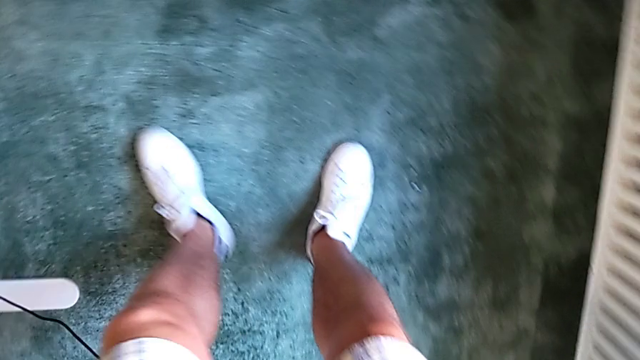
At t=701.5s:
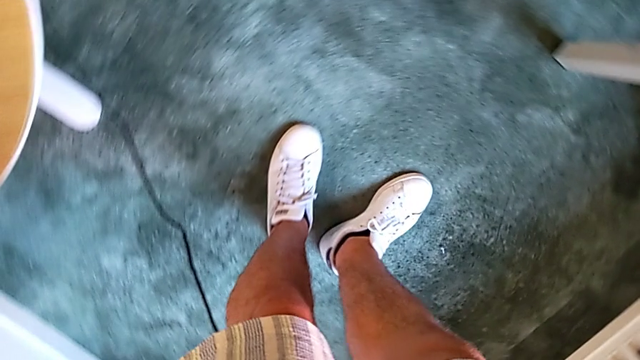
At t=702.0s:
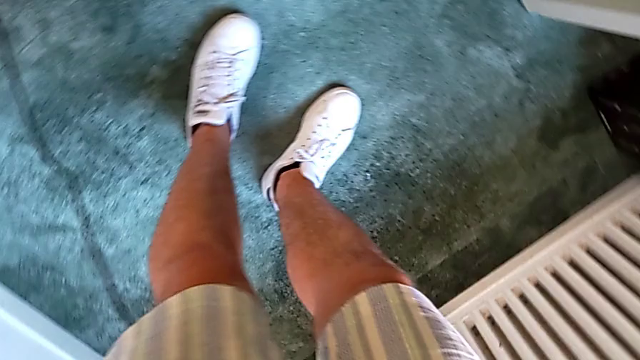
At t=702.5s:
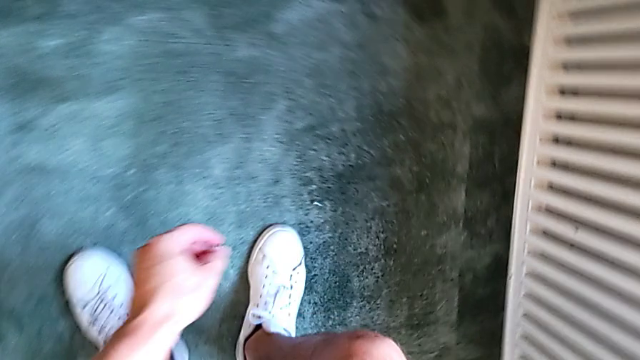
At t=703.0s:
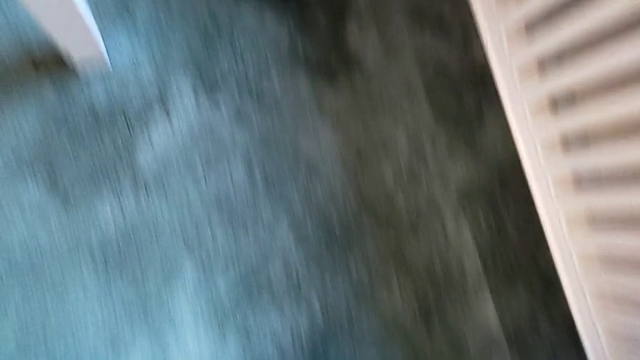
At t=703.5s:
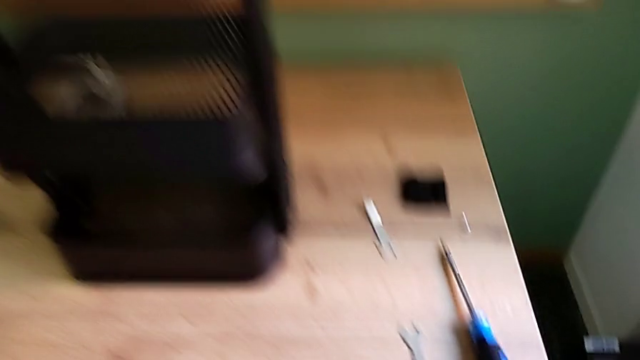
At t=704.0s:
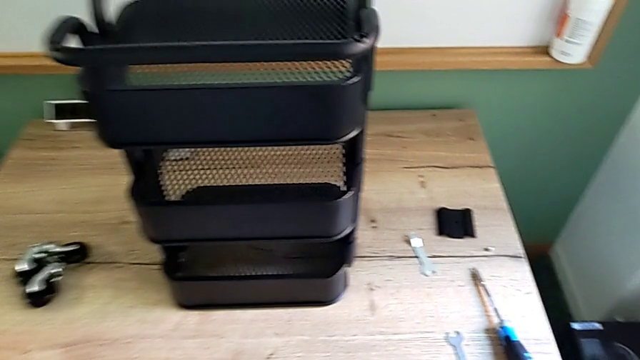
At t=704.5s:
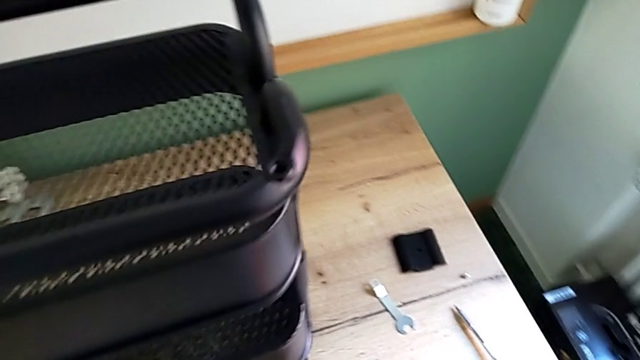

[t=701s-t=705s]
The camera wearer is screwing the bracket into the middle. They keep grabbing the wheel.

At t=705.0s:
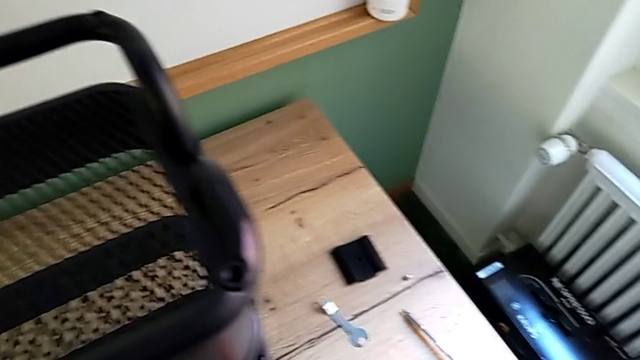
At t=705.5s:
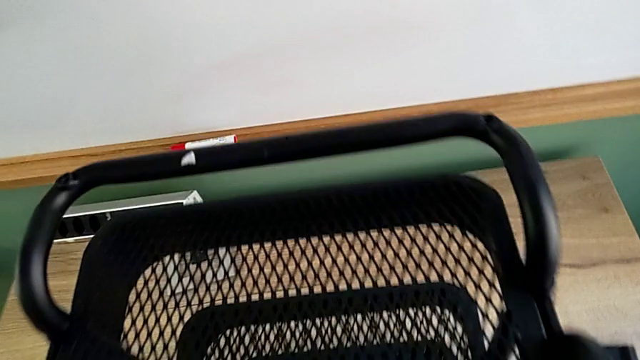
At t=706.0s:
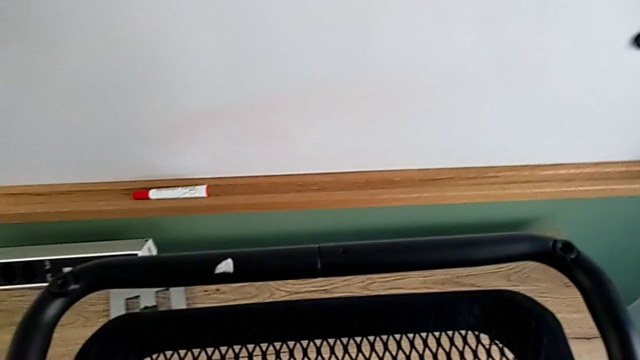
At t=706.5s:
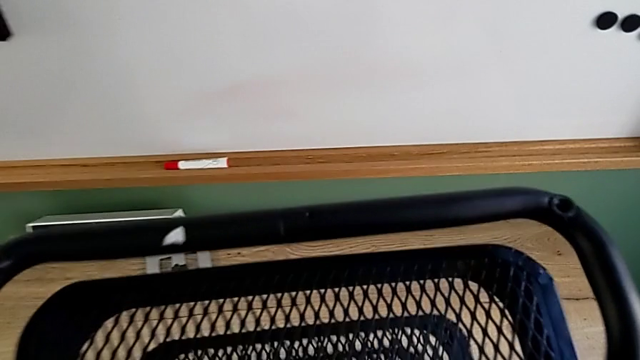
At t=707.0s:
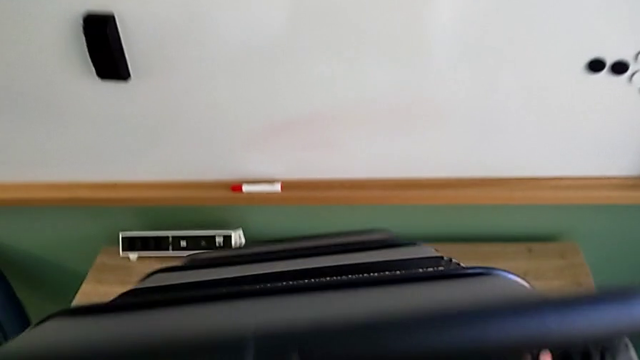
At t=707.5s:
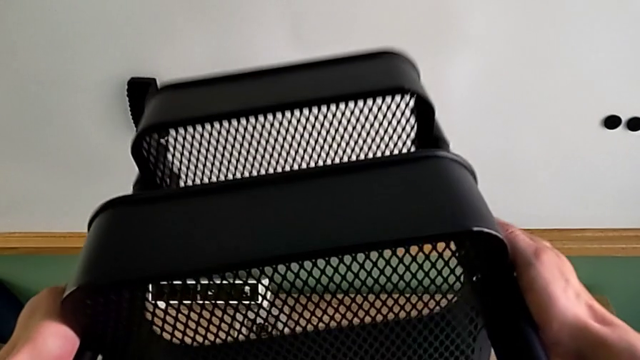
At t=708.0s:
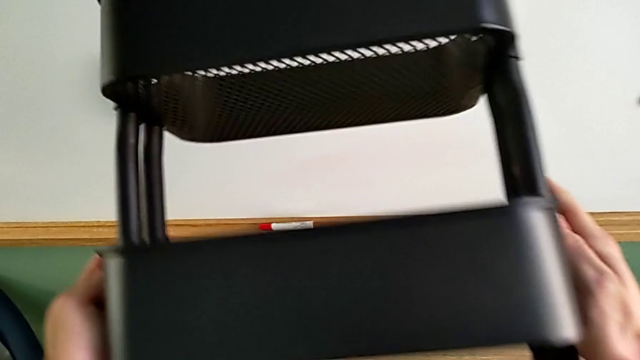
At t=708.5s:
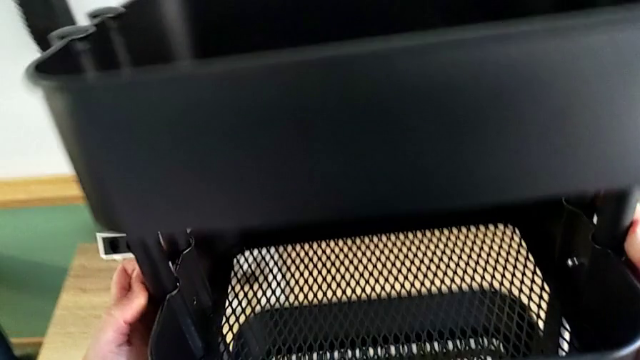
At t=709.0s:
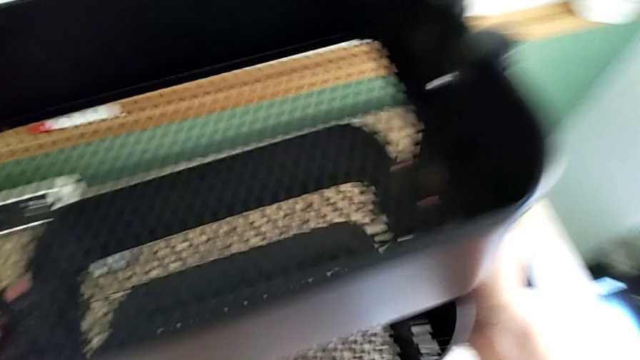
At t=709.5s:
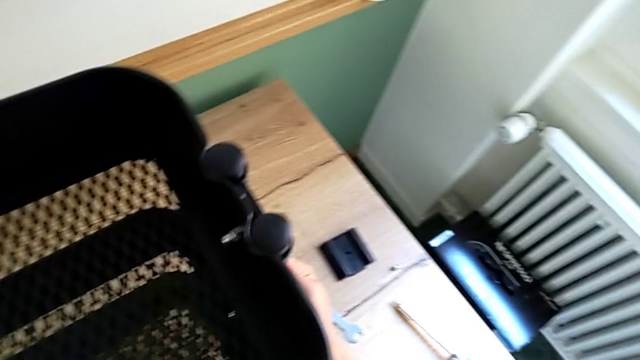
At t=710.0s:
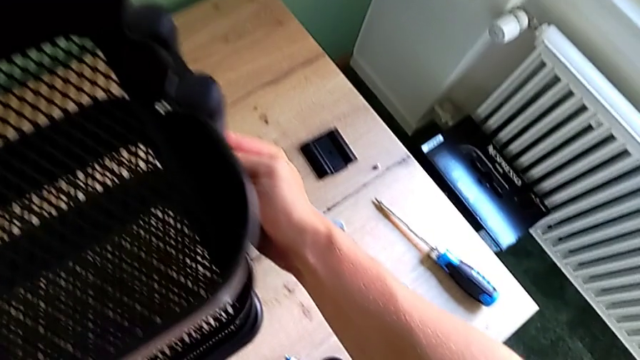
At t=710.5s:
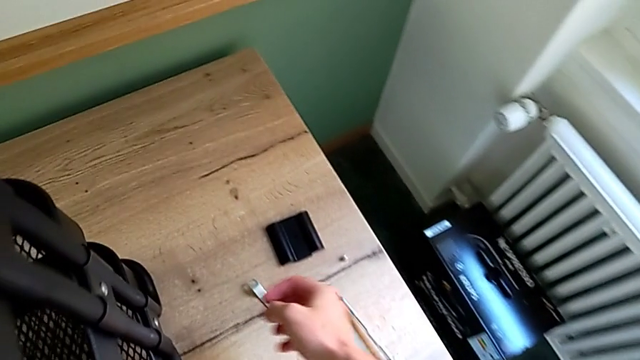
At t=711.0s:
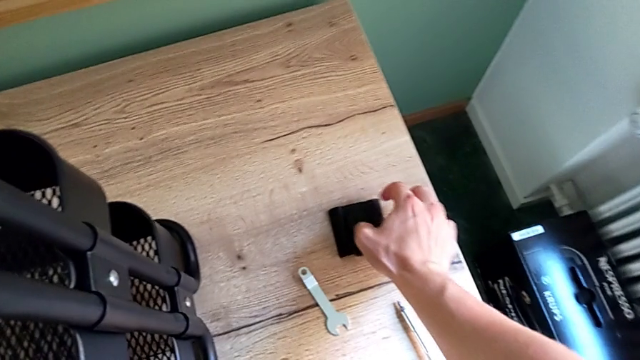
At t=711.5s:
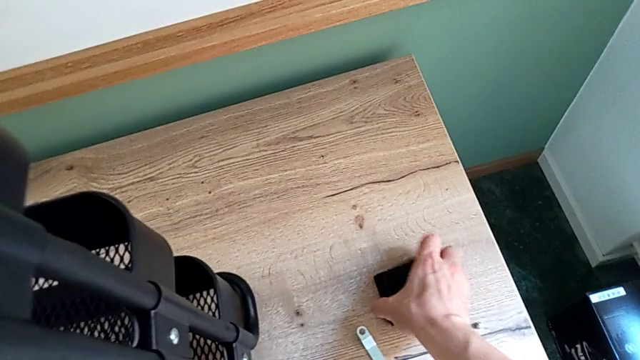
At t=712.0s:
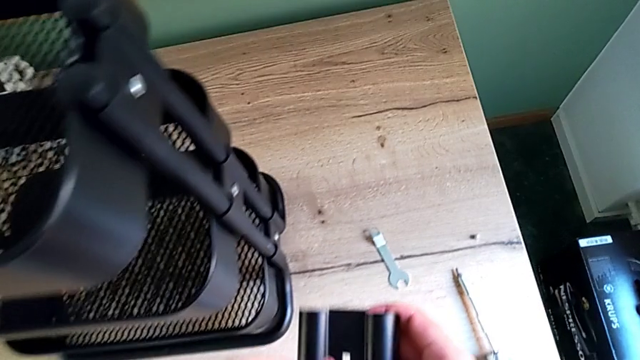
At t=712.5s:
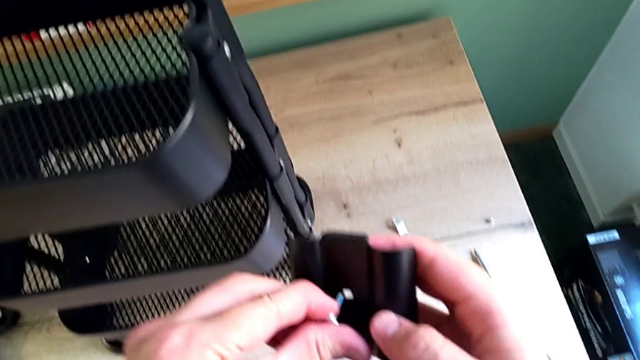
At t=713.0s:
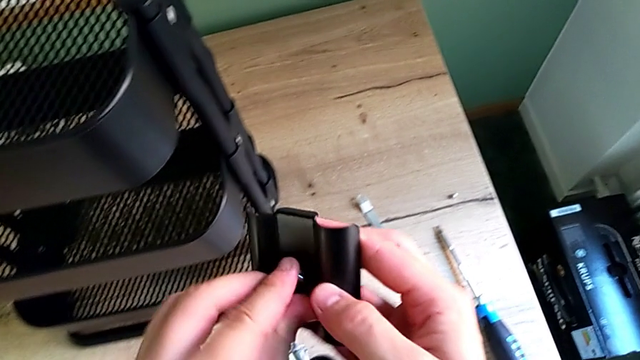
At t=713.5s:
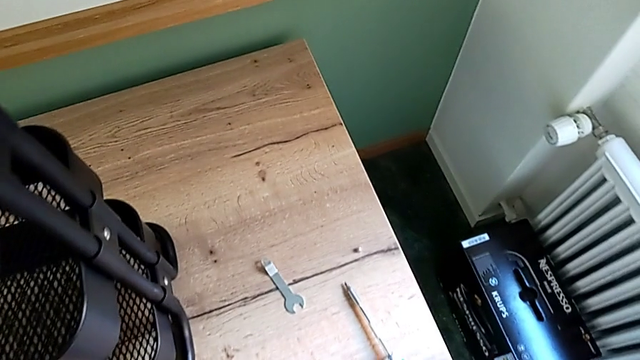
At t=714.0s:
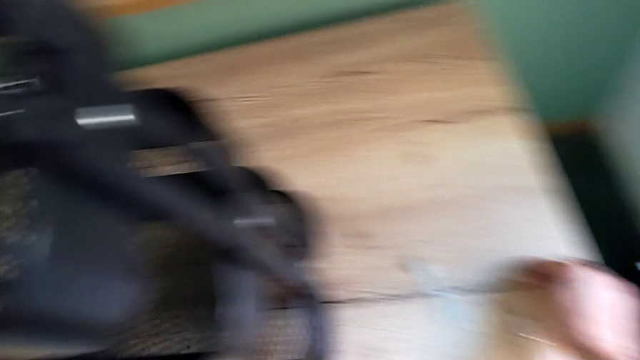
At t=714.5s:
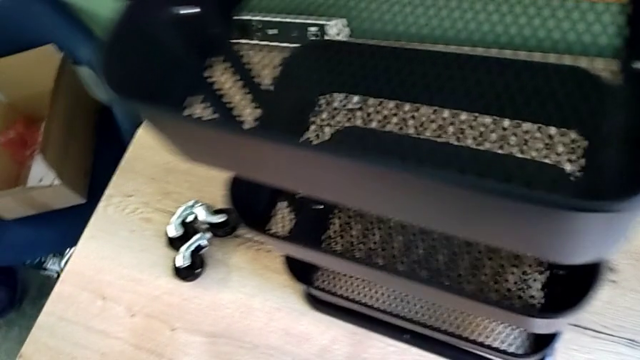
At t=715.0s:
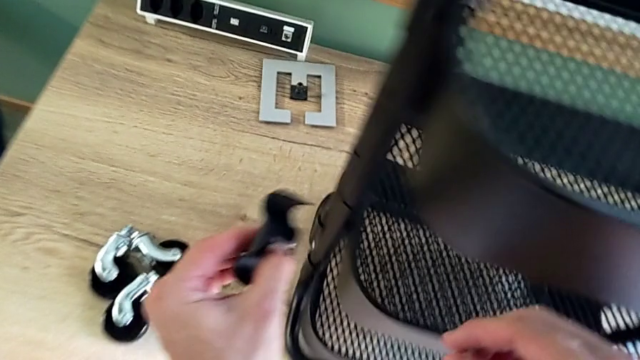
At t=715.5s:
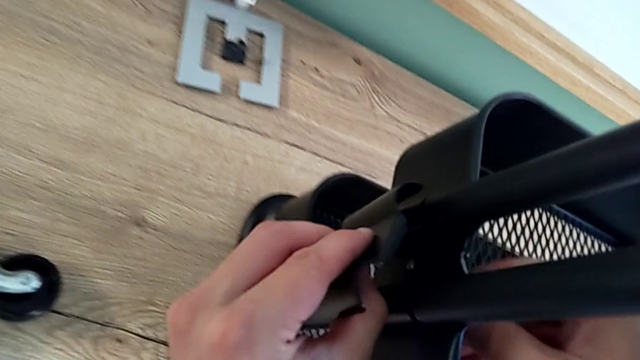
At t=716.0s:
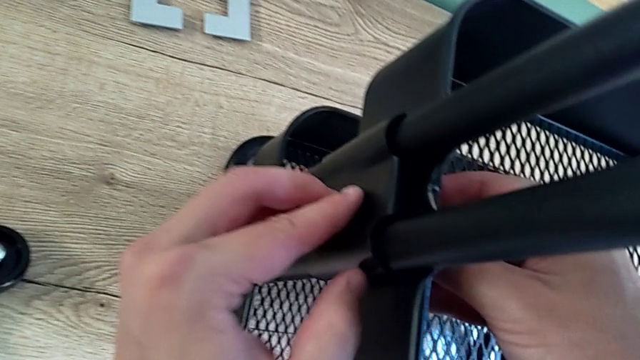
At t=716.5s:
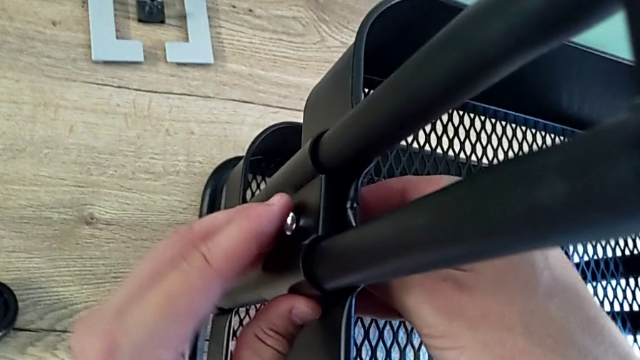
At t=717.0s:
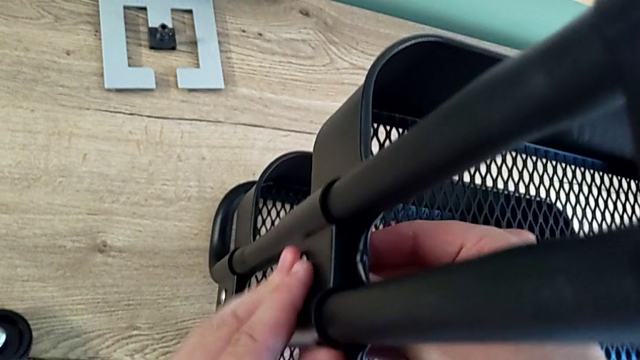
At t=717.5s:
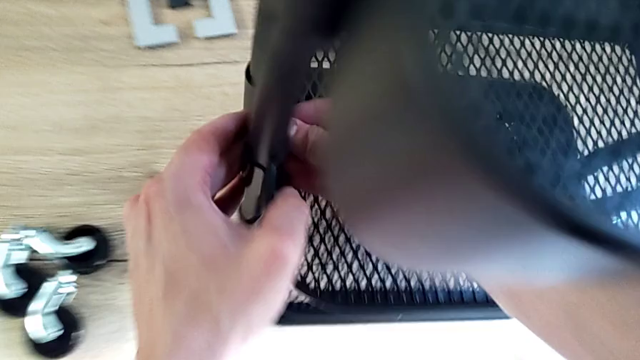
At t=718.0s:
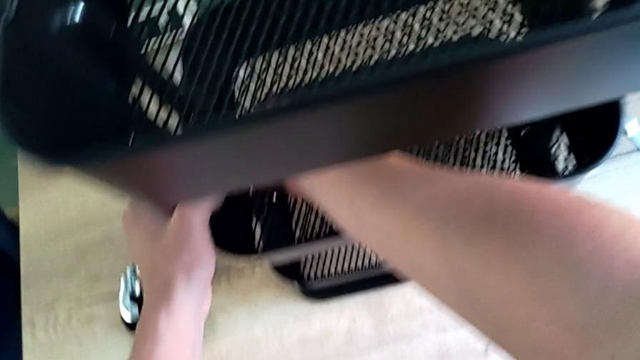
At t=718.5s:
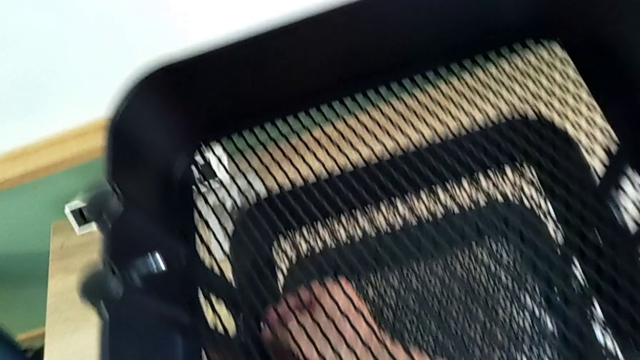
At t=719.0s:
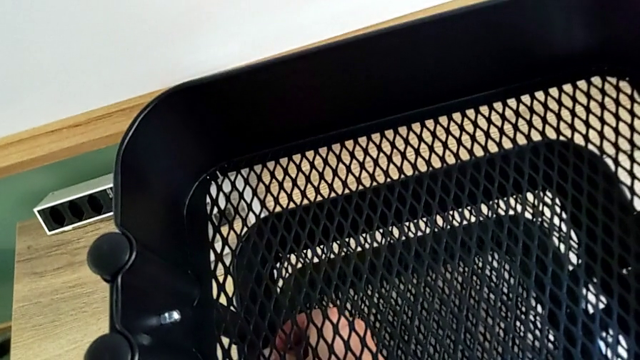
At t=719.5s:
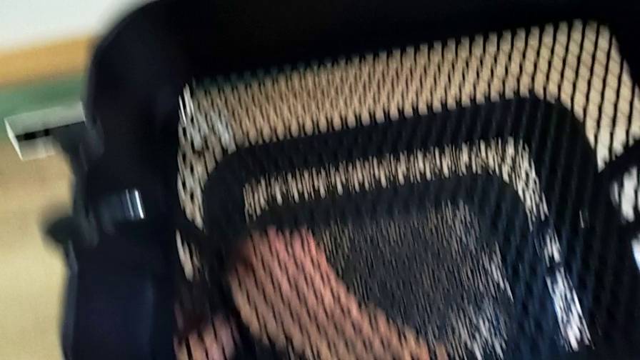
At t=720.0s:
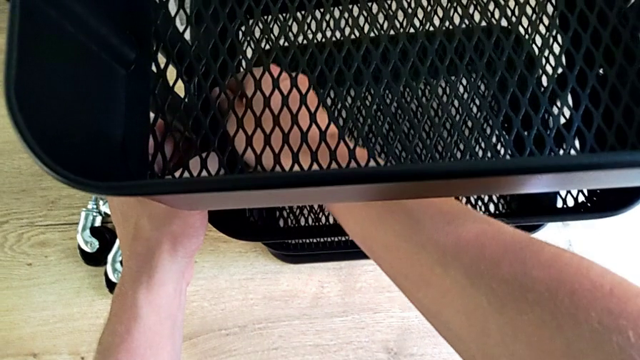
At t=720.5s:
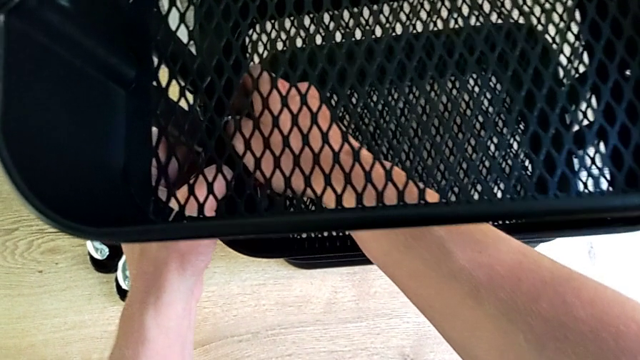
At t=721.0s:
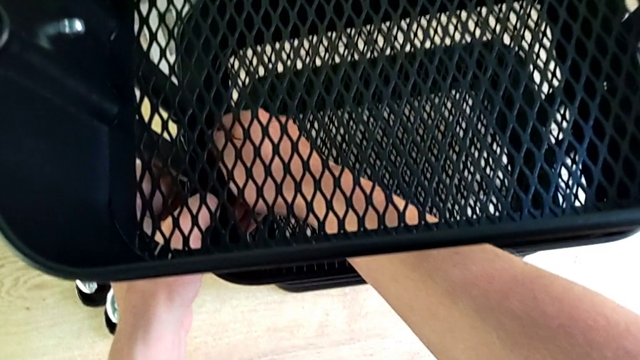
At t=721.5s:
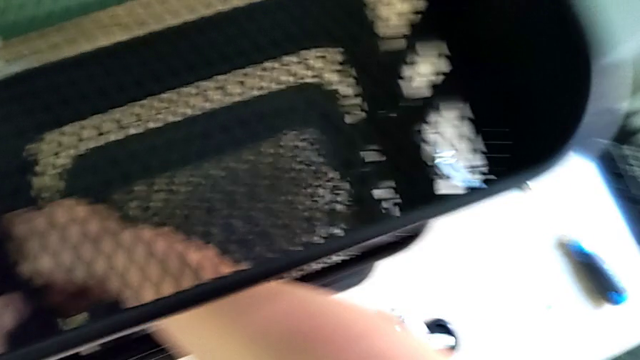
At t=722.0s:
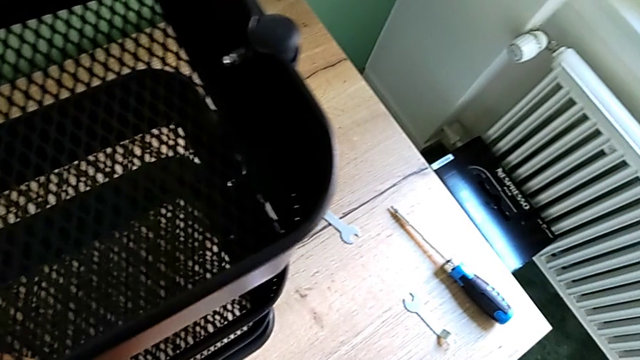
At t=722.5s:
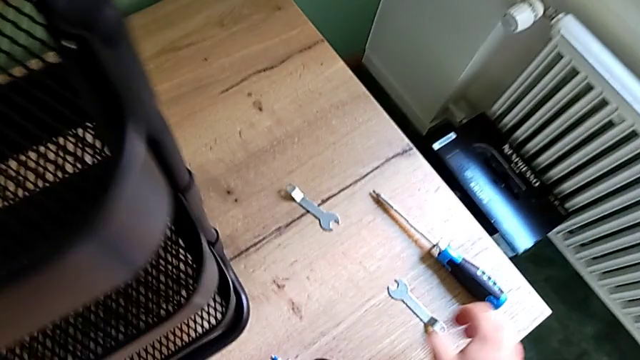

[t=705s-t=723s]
The camera wearer is screwing the middle tray. They grab the screw, rotate the utility cart, grab the bracket, lift it, insert it and screw the screw.
